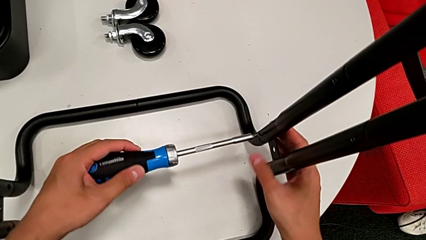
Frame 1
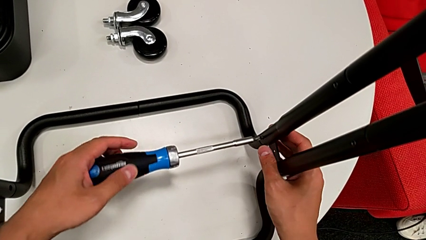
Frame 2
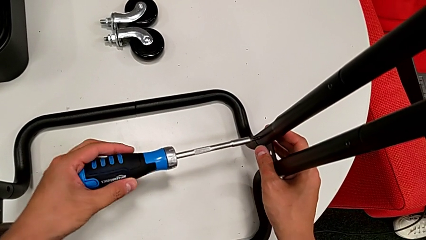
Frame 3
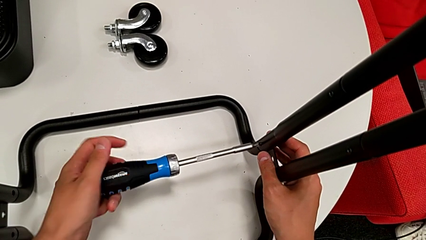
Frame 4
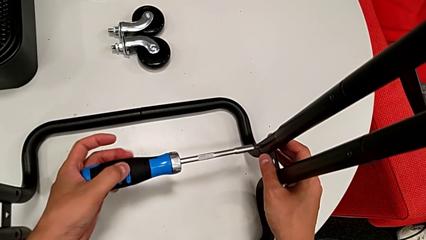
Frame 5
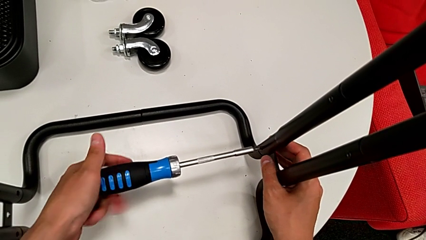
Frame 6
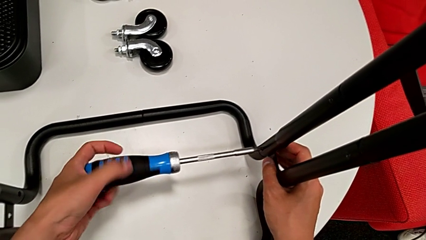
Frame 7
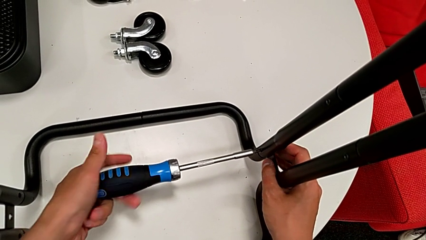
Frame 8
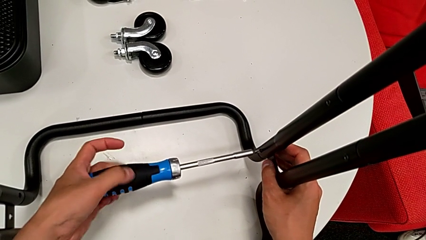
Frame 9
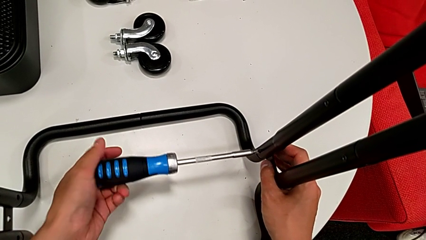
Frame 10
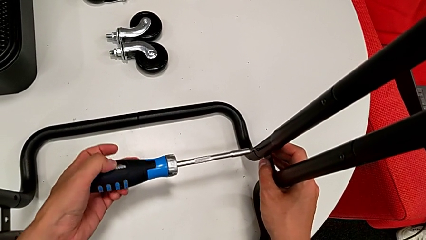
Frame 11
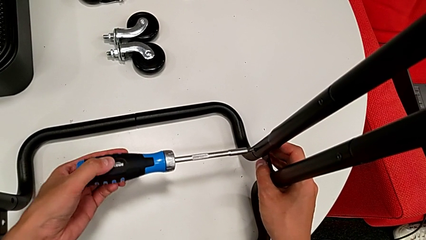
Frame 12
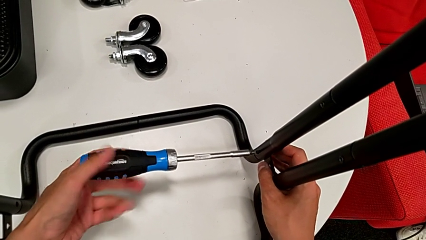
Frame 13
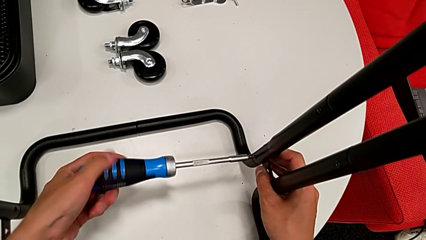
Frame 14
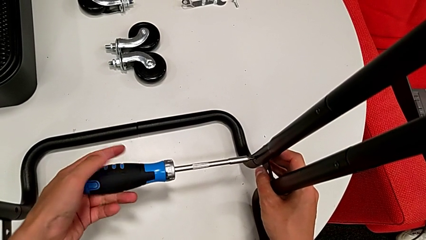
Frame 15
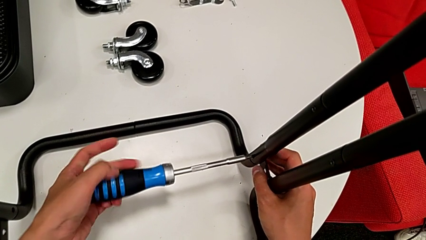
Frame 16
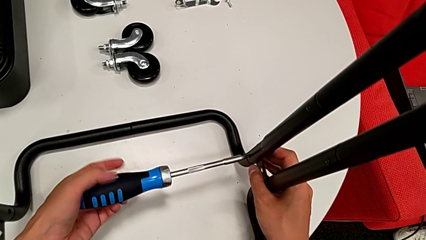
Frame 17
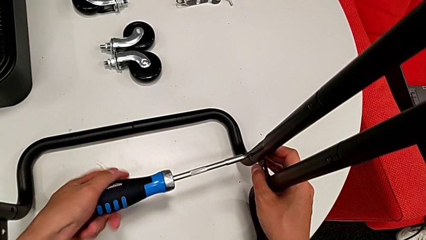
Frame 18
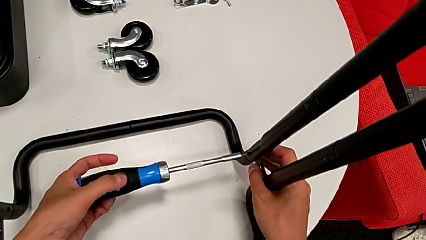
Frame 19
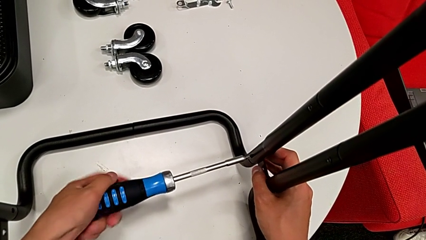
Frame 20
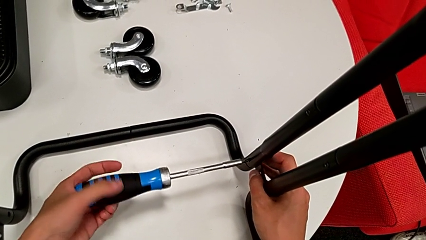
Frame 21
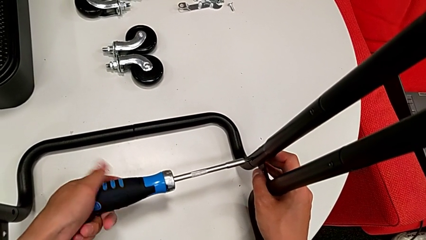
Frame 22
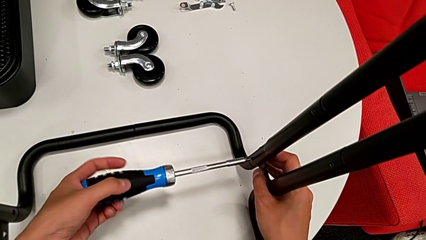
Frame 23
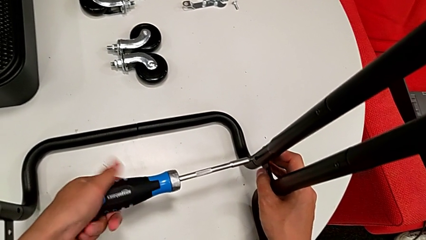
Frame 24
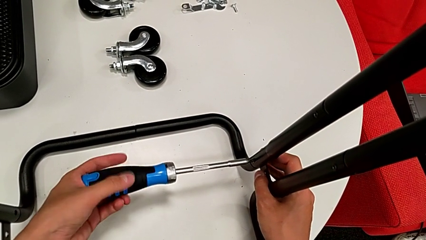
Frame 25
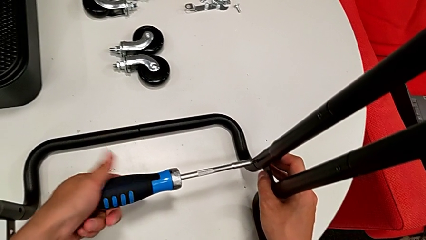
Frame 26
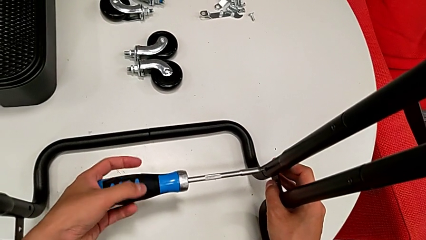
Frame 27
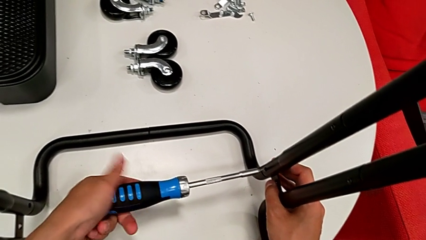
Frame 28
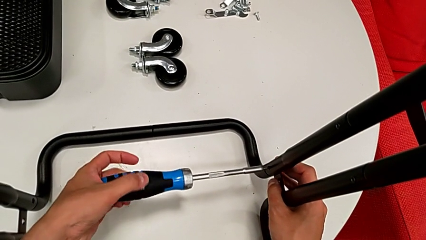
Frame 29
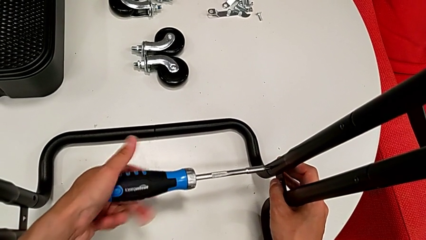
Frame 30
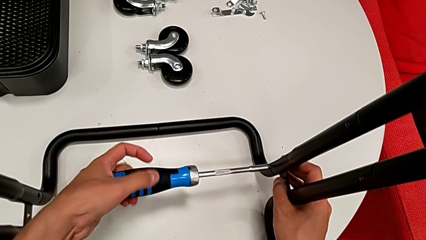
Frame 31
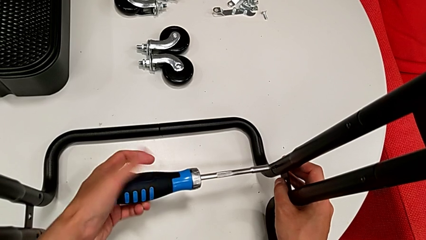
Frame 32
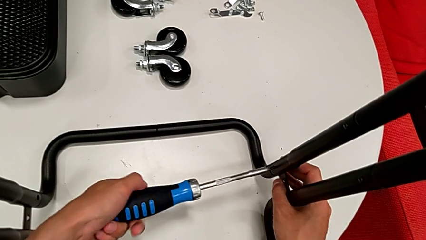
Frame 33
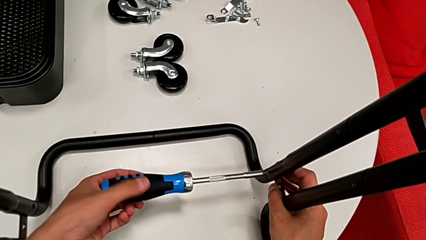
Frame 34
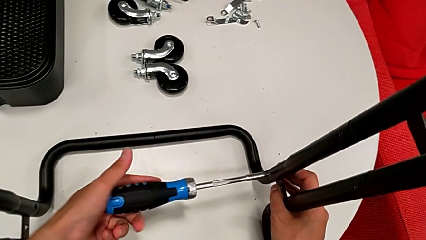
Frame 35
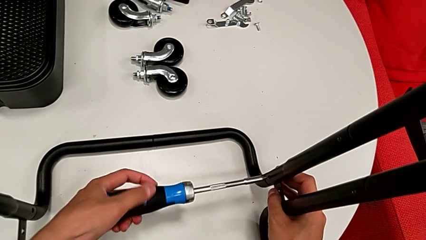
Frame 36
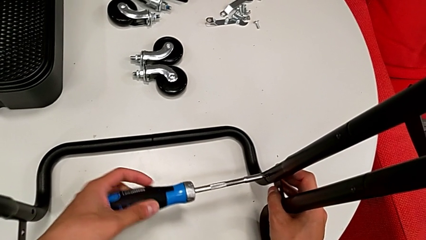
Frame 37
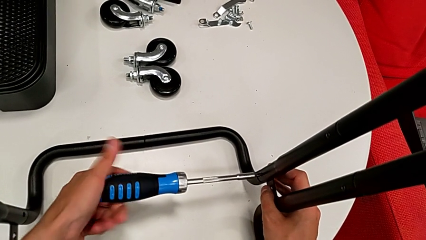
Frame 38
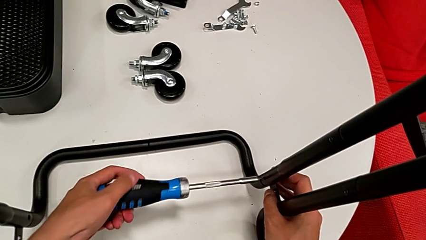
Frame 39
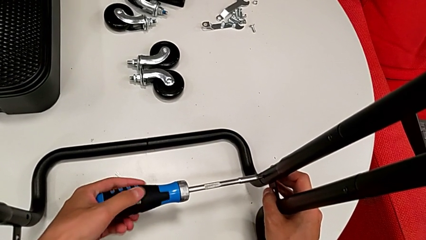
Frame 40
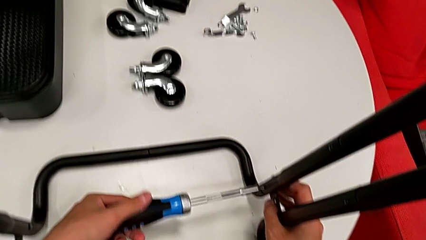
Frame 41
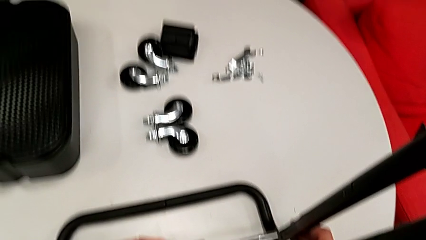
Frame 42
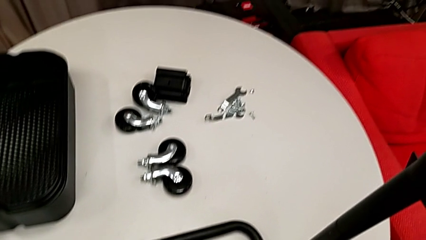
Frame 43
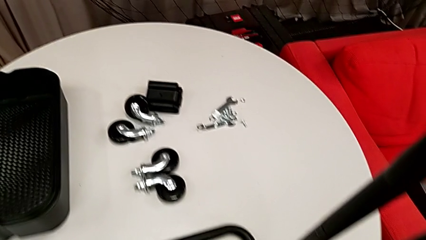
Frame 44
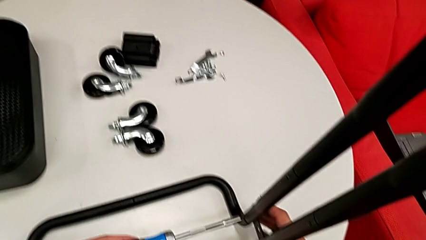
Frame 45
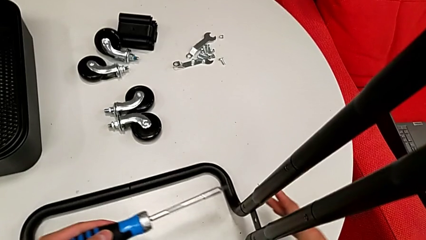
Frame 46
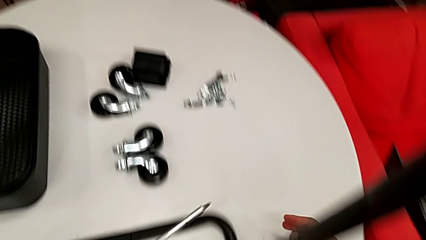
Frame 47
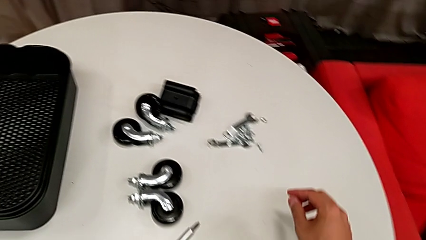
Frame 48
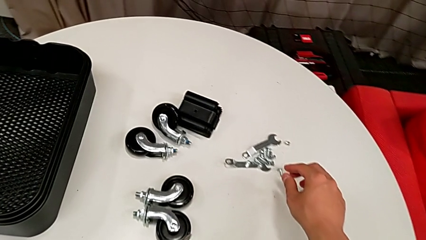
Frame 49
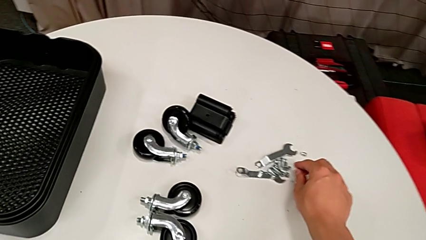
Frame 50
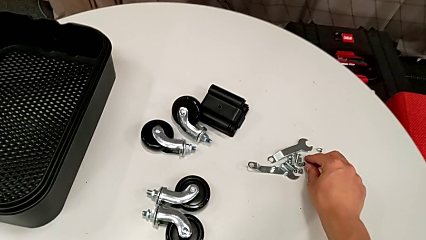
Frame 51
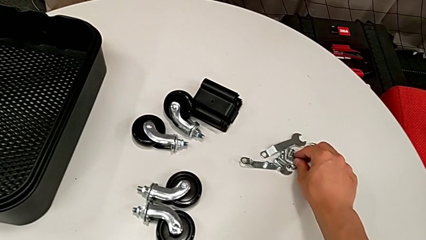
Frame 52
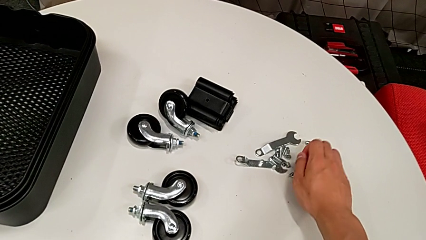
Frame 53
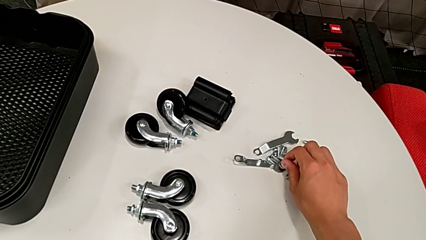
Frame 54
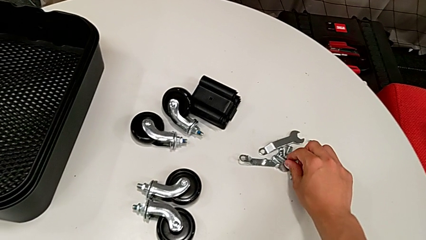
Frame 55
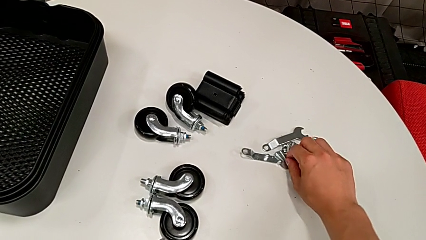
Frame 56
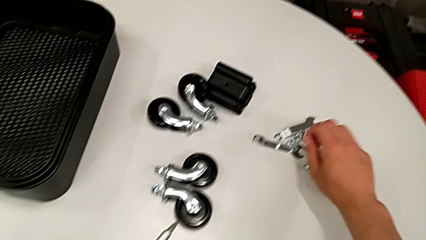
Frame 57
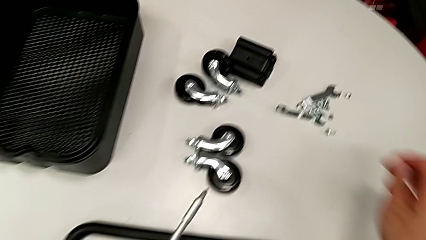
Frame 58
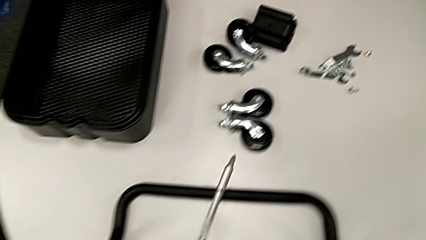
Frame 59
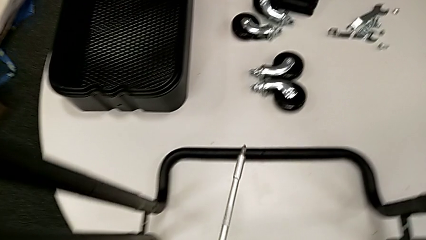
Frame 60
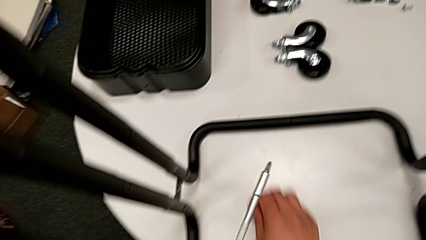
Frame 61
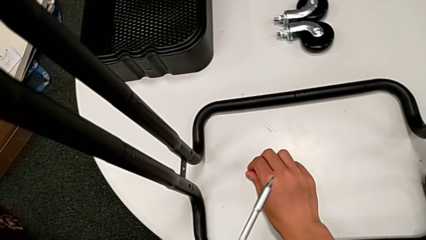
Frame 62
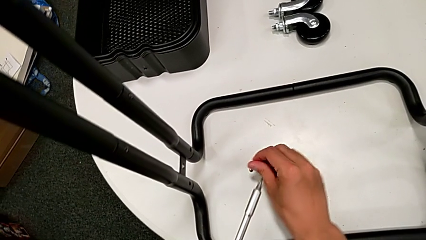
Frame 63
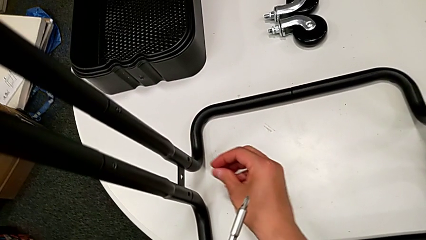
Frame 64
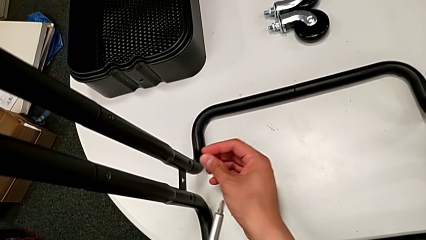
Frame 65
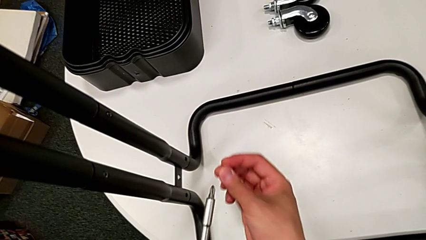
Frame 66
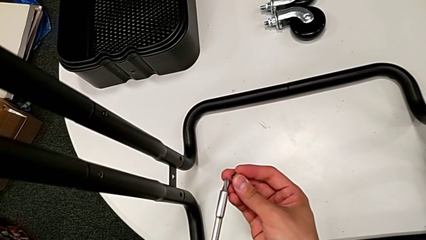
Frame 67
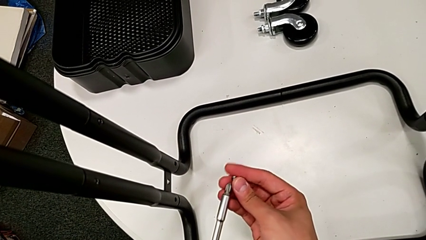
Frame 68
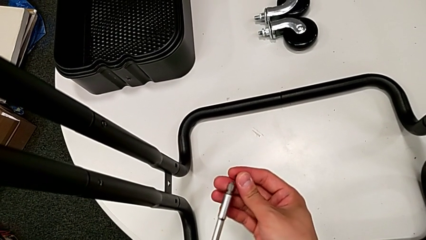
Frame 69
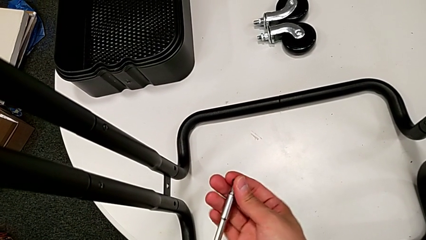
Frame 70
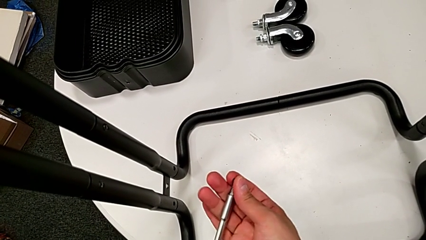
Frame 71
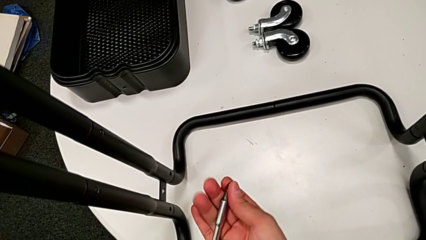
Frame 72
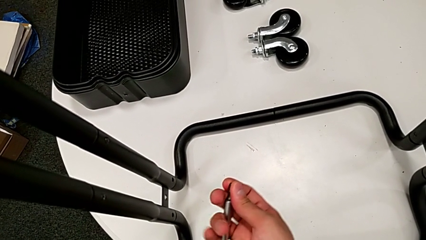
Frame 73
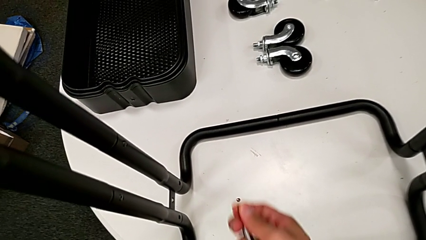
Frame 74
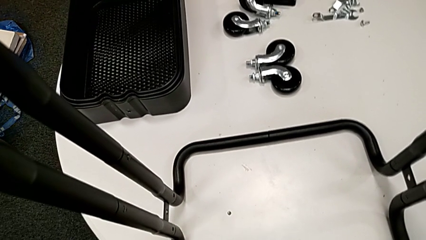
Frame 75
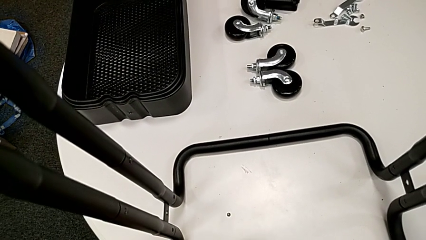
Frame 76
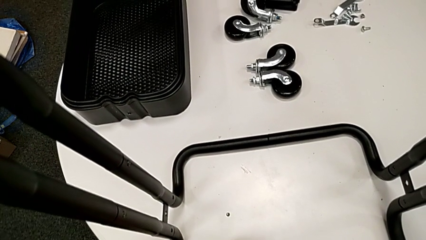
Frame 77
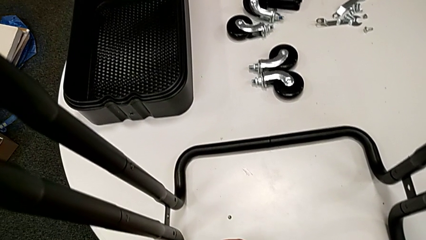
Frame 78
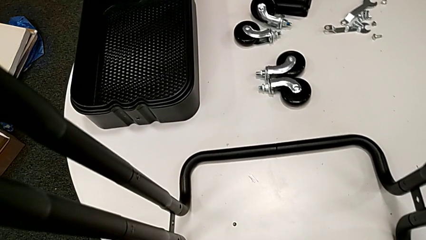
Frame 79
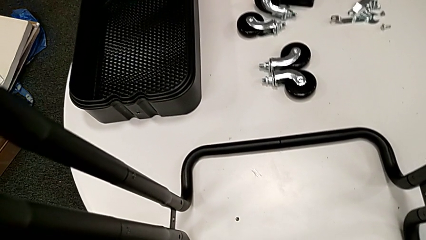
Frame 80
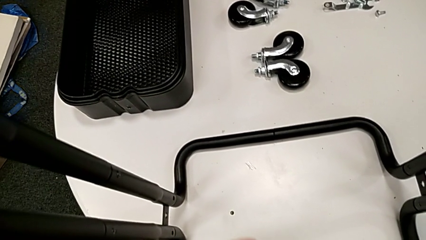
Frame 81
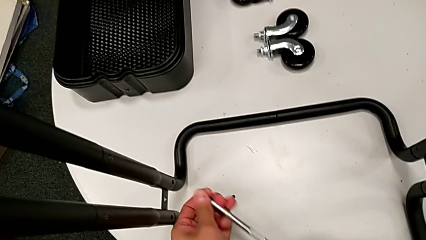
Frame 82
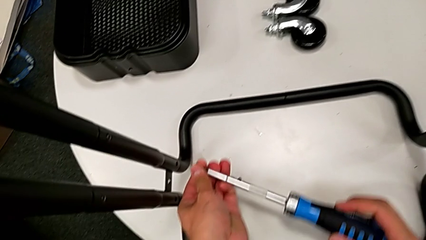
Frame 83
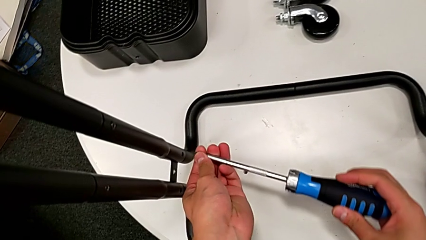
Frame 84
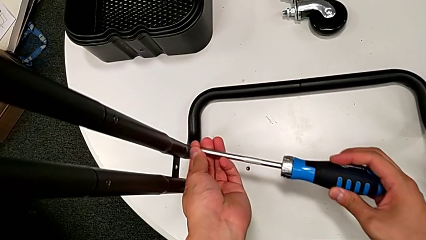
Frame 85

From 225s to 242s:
The camera wearer is assembling the side legs onto the base frame with the screwdriver. They keep screwing the sixth screw, grab the little screw twice and place the seventh screw.
